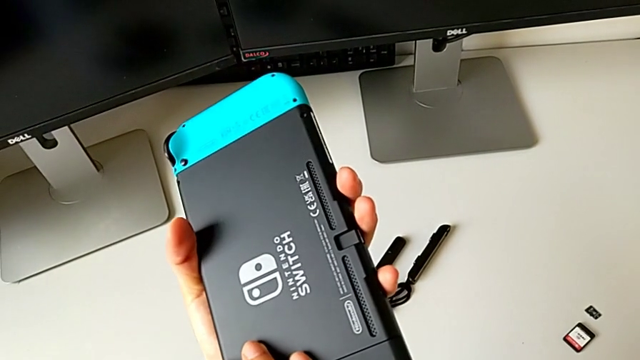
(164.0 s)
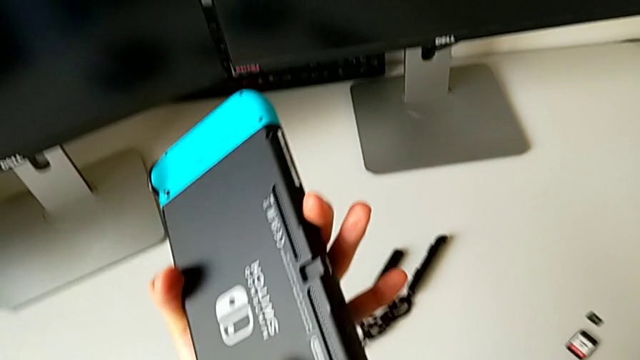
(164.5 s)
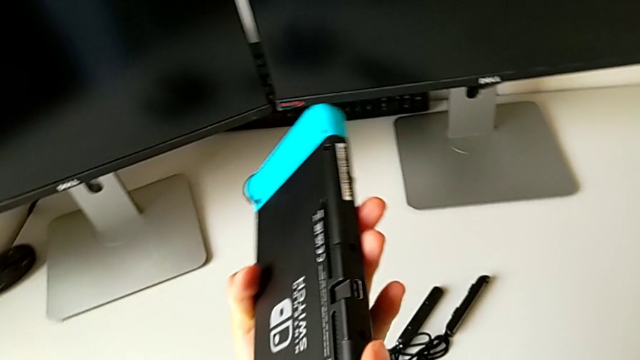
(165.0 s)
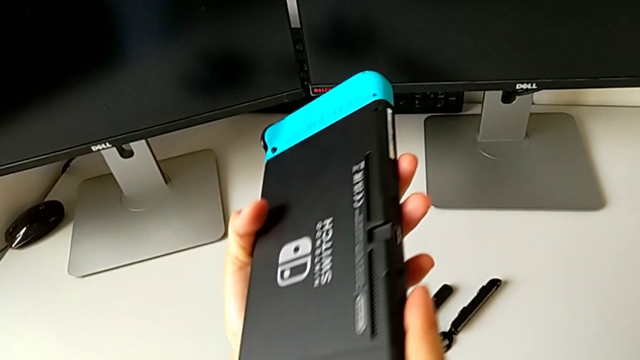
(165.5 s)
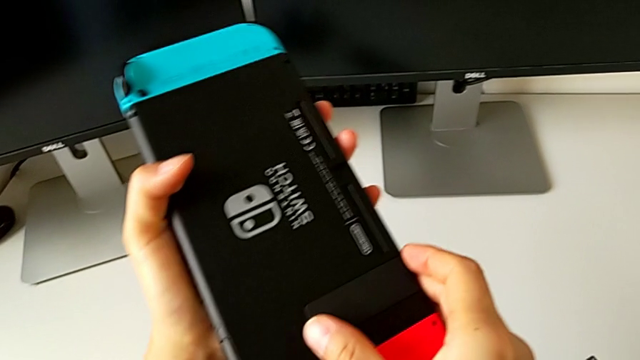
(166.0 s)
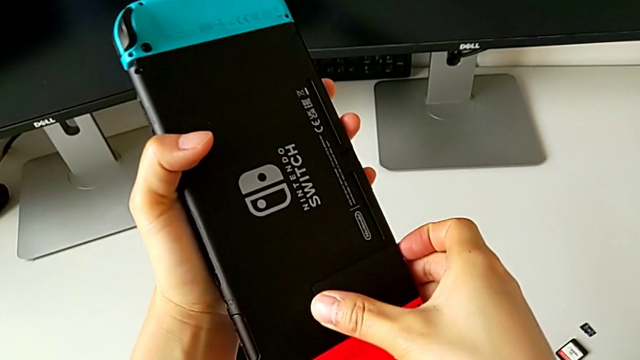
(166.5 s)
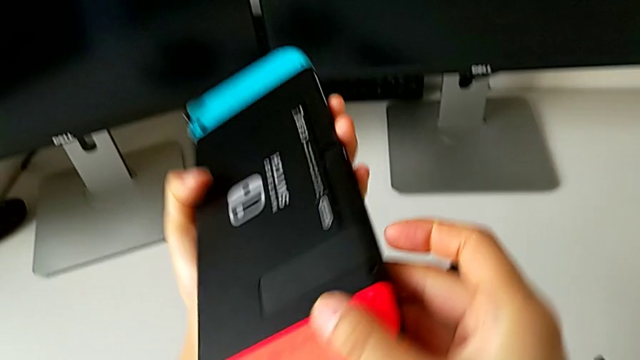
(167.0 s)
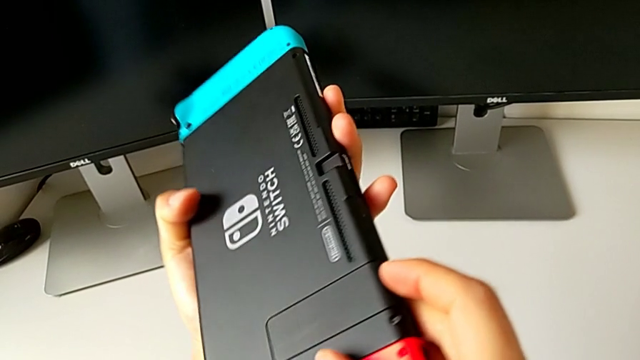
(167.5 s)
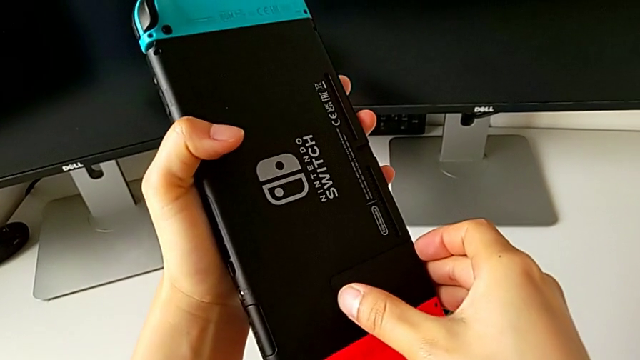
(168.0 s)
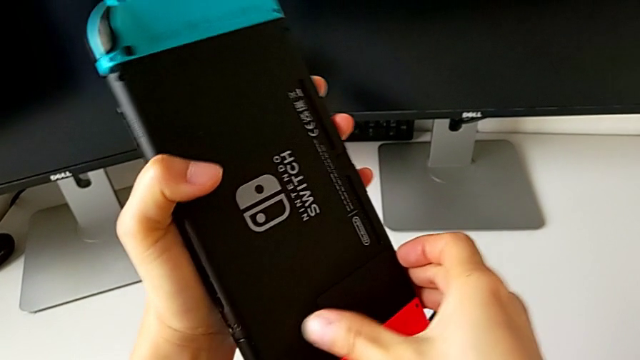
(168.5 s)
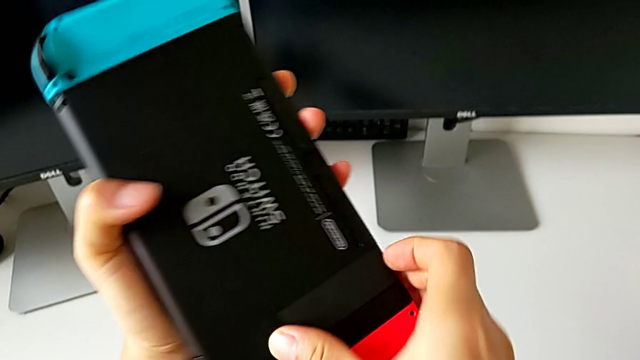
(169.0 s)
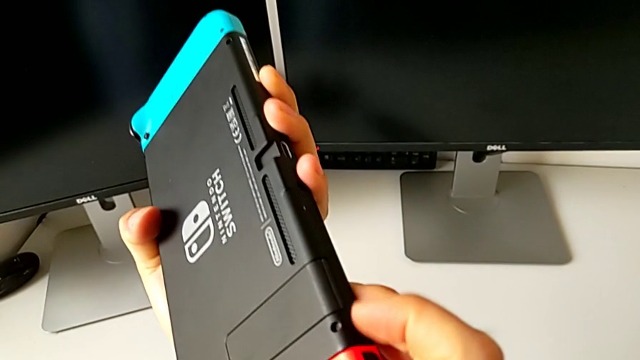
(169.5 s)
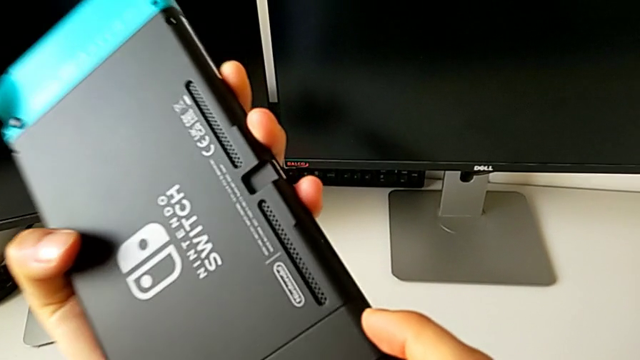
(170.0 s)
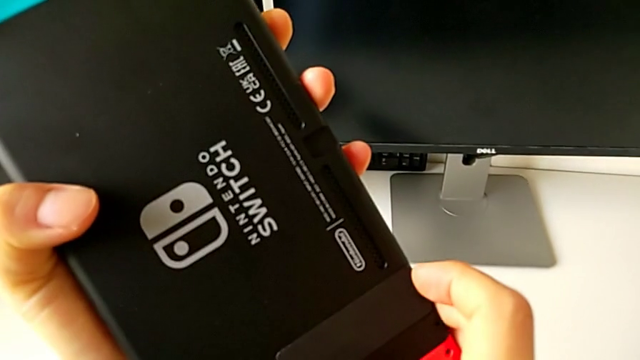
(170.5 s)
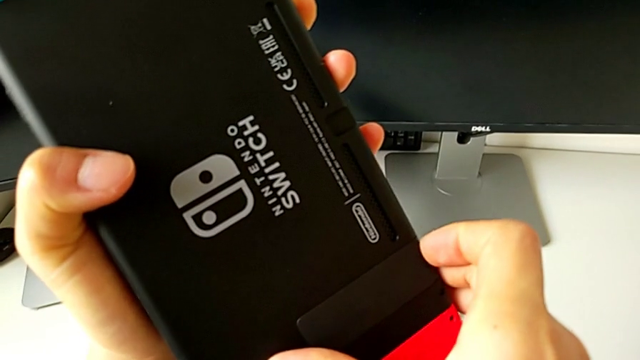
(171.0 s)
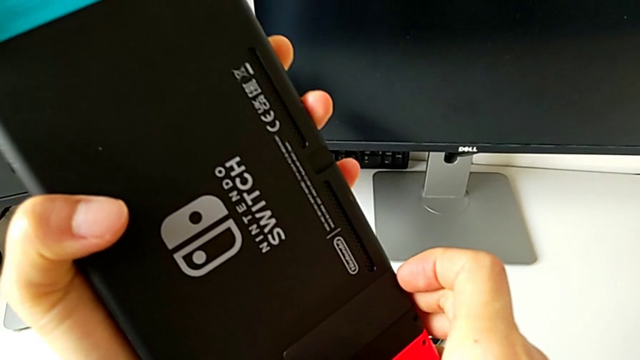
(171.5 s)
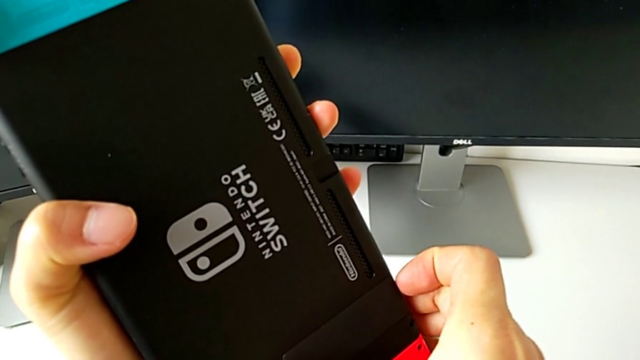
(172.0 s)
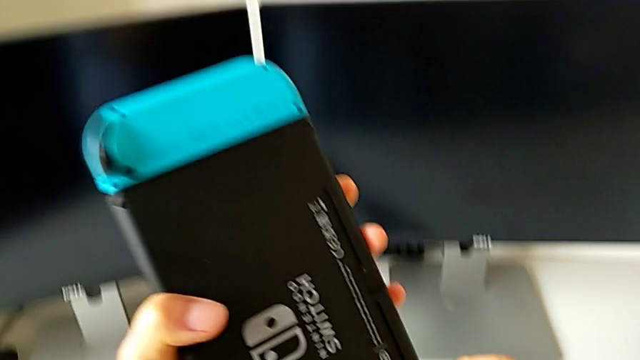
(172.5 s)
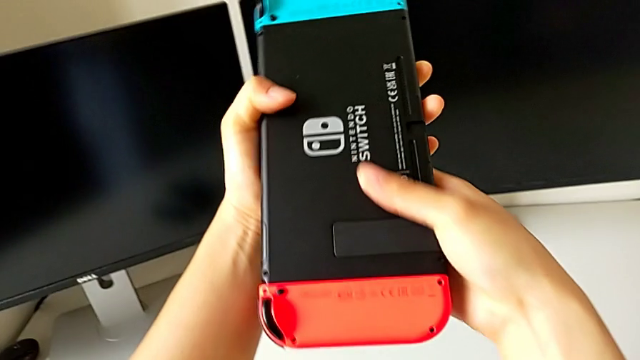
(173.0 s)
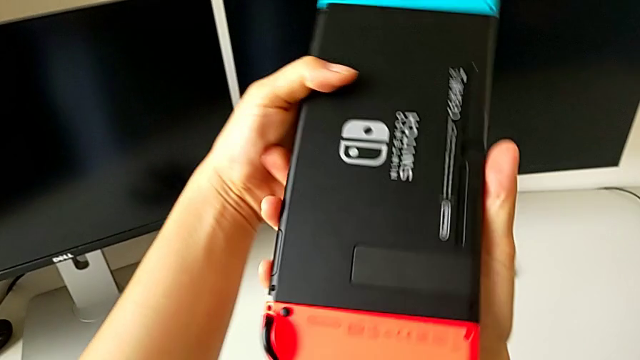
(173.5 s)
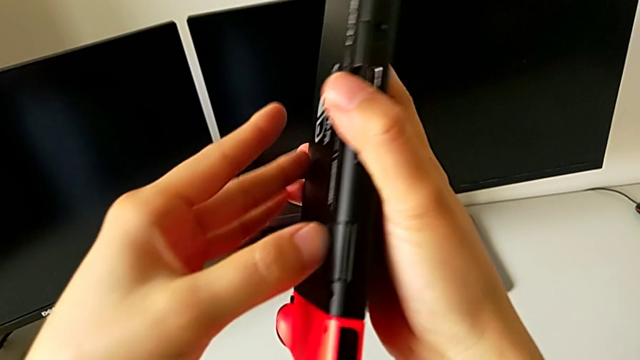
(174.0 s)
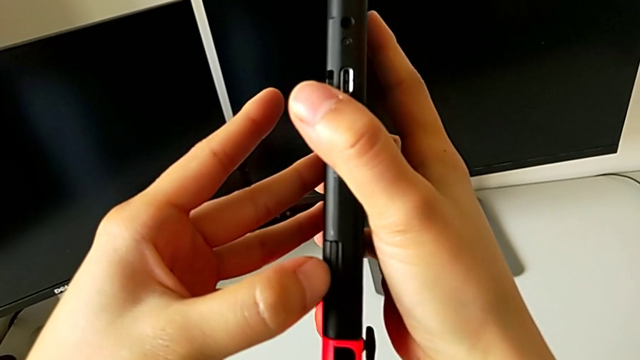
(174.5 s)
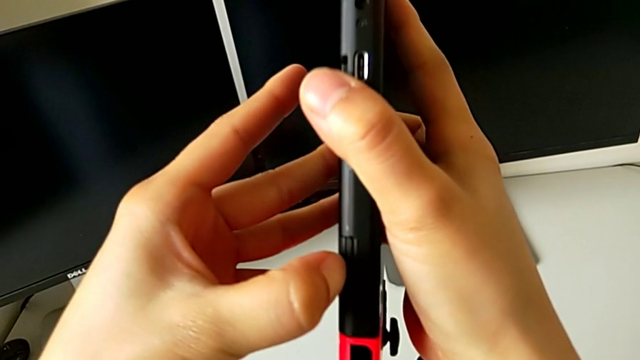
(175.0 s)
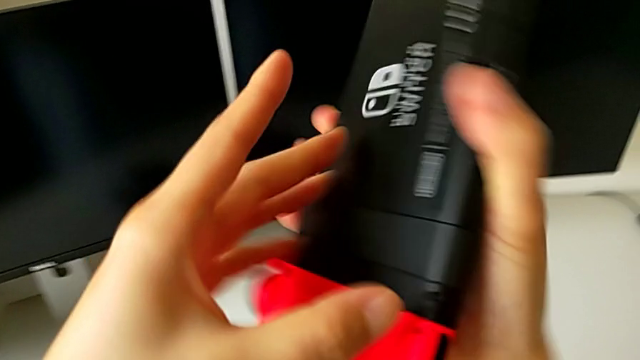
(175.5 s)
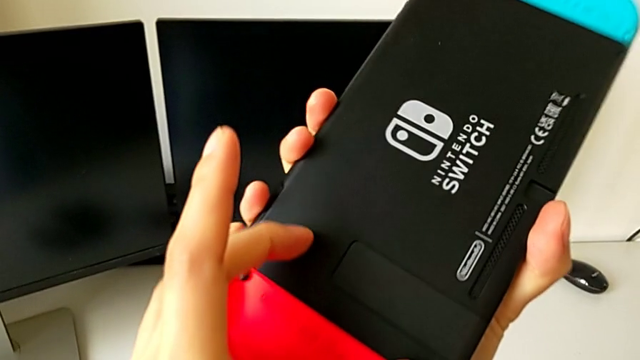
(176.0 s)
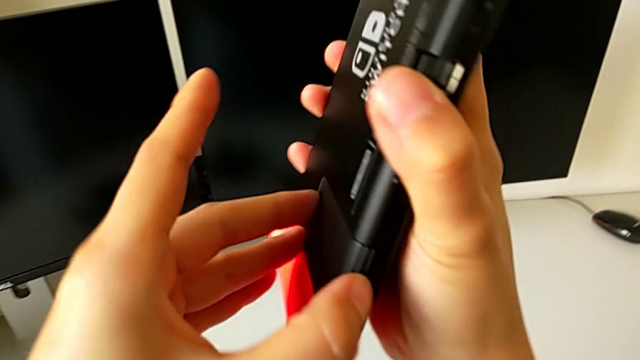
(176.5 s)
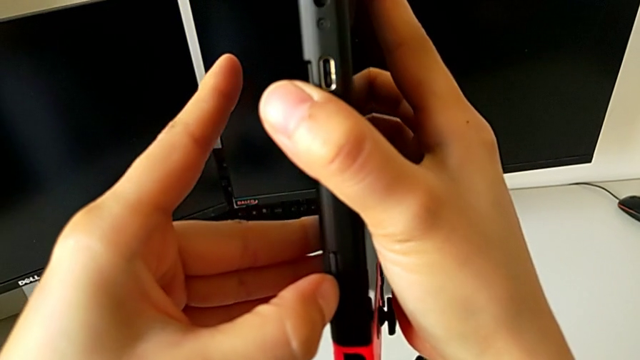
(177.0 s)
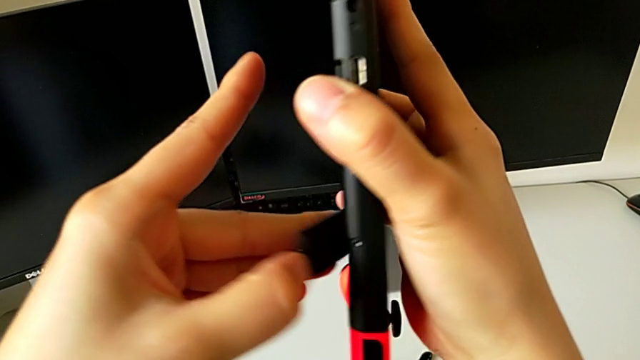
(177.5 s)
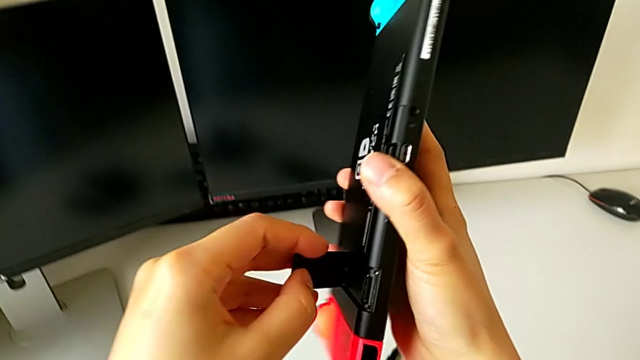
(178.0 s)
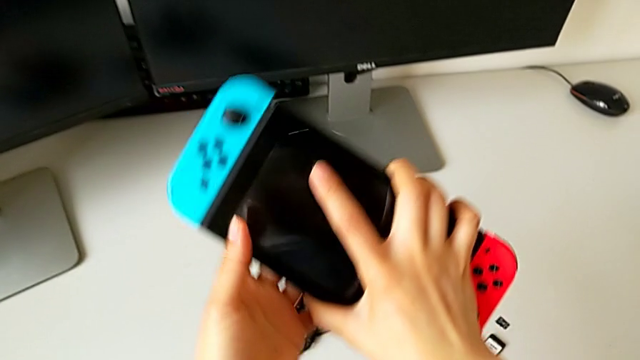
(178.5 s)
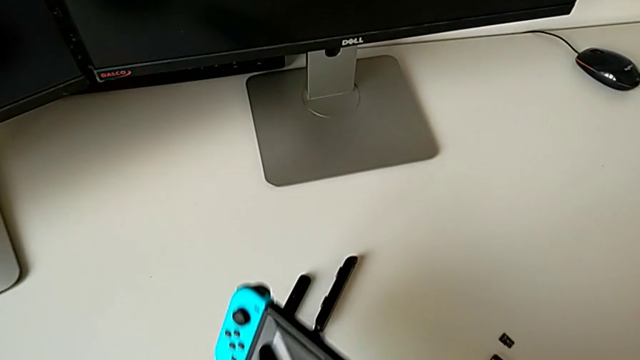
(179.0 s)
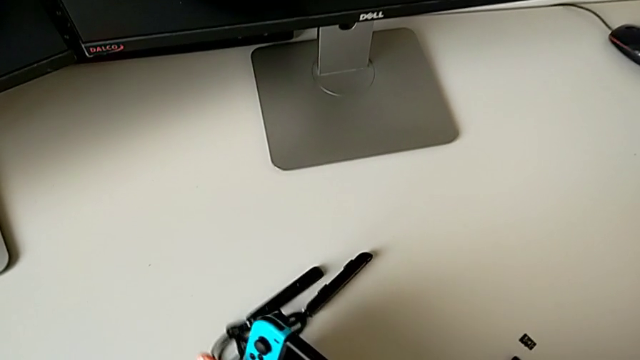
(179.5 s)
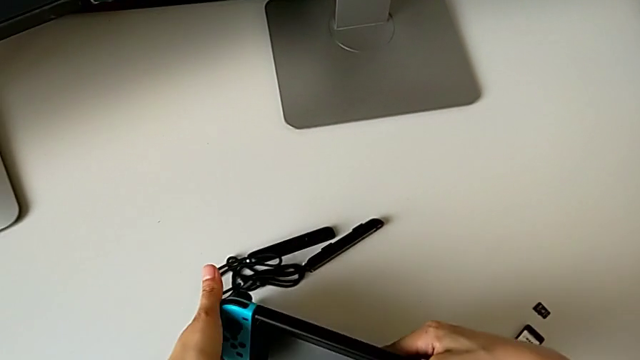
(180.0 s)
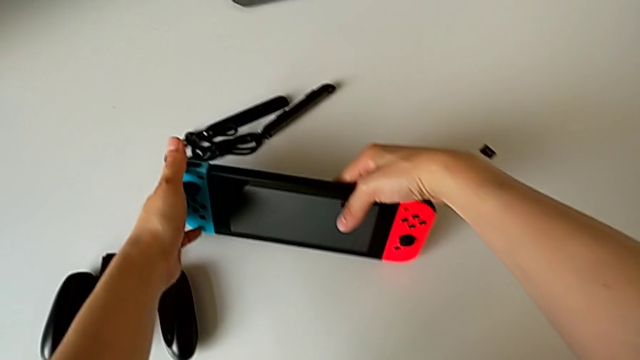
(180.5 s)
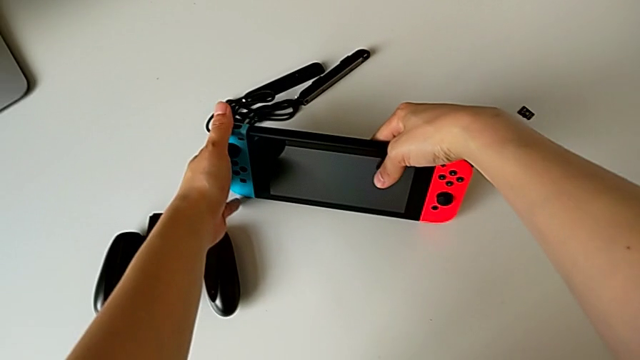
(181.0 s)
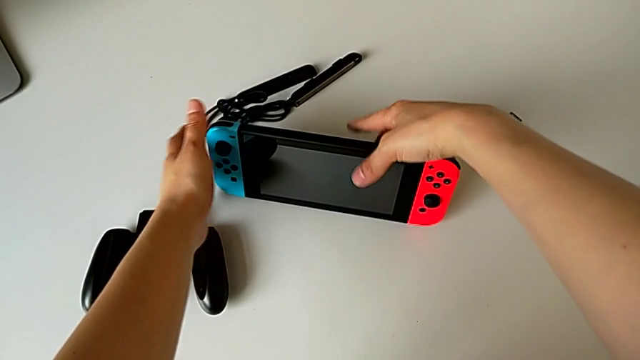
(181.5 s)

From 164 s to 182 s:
The camera wearer is standing the Nintendo Switch on the table. They inspect the Nintendo Switch, grab the kickstand, pull it twice, flip the Nintendo Switch, pull the kickstand, open it and begin to place the Nintendo Switch.

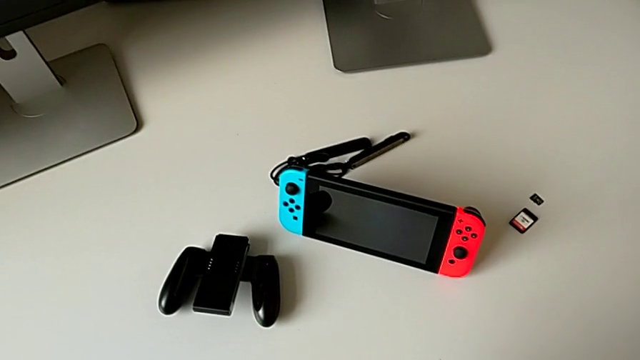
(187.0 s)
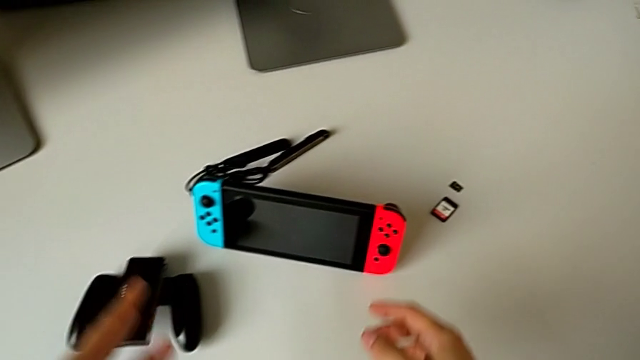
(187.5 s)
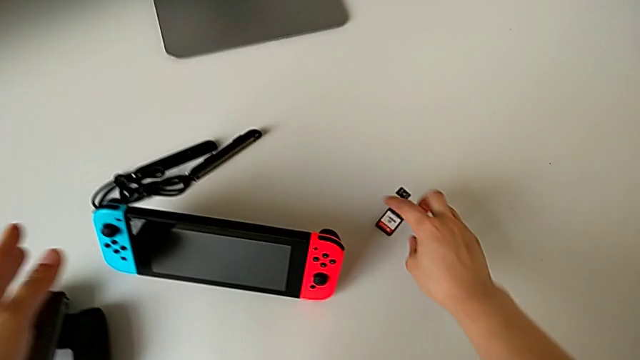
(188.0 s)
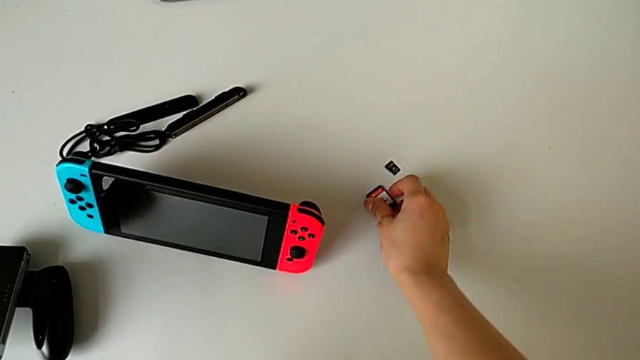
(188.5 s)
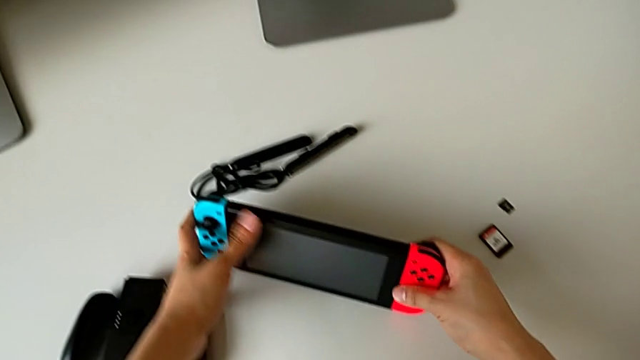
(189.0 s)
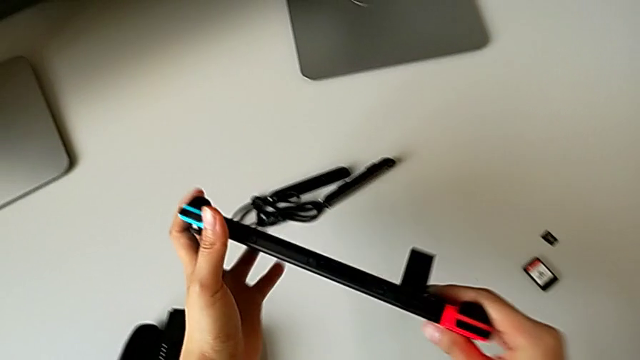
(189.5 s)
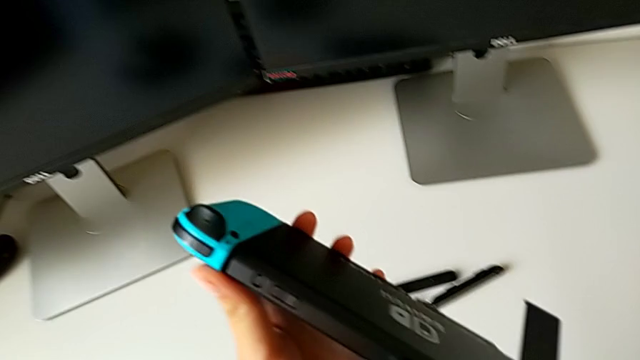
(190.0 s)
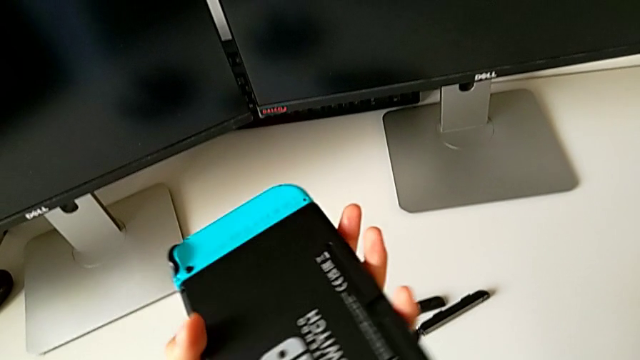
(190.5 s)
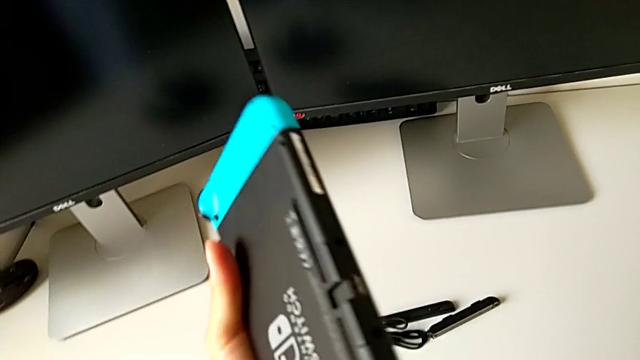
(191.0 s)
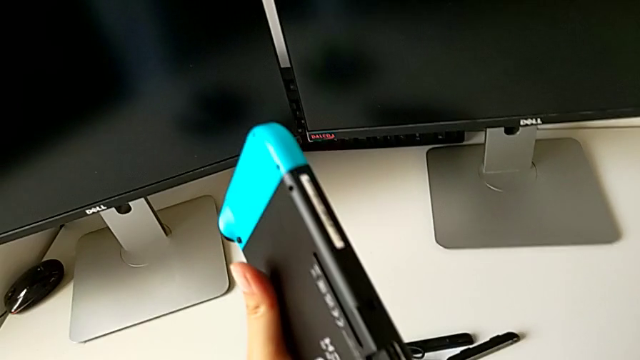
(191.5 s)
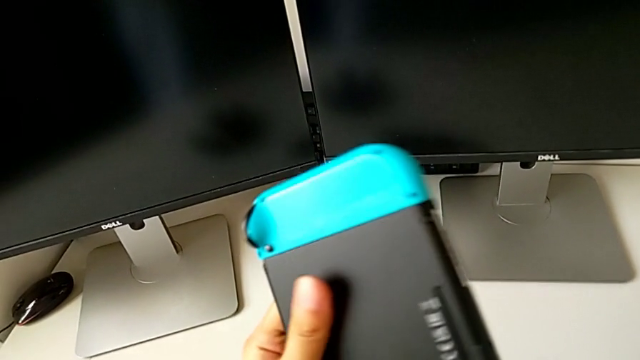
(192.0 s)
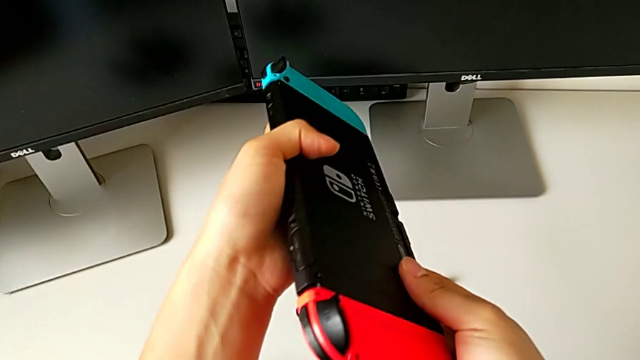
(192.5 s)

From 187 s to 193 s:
The camera wearer is exchanging the game card. They slide the SD card, lift the Nintendo Switch and flip it.
